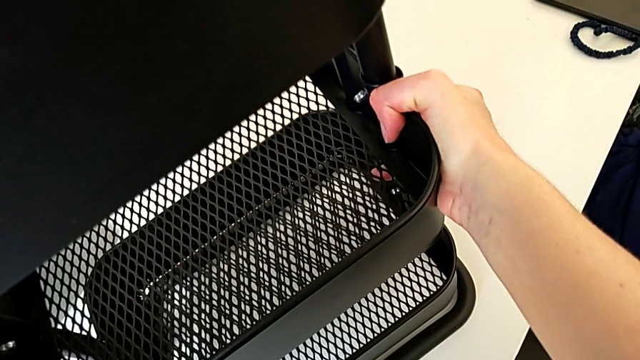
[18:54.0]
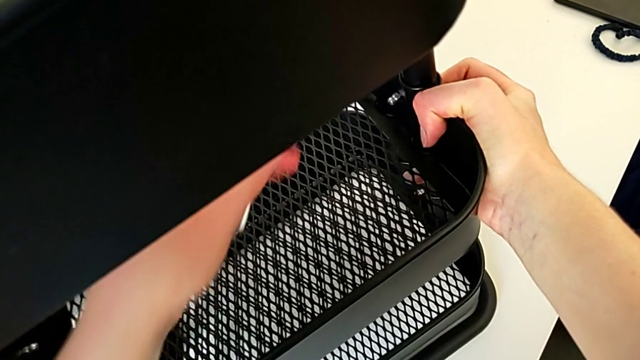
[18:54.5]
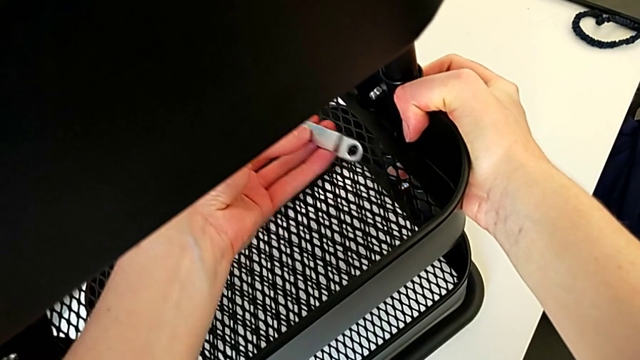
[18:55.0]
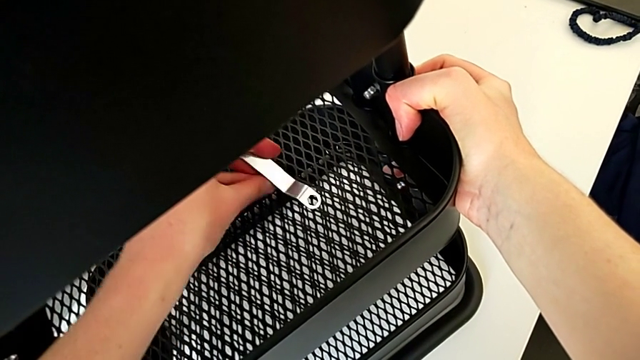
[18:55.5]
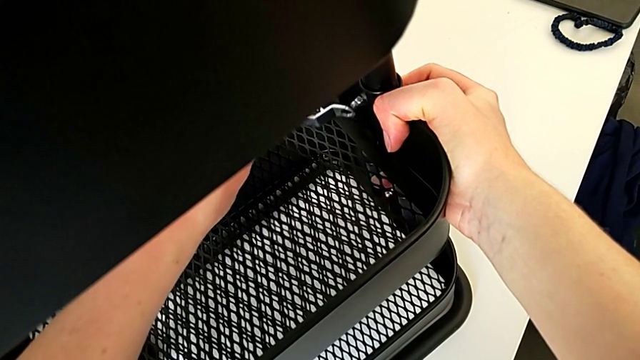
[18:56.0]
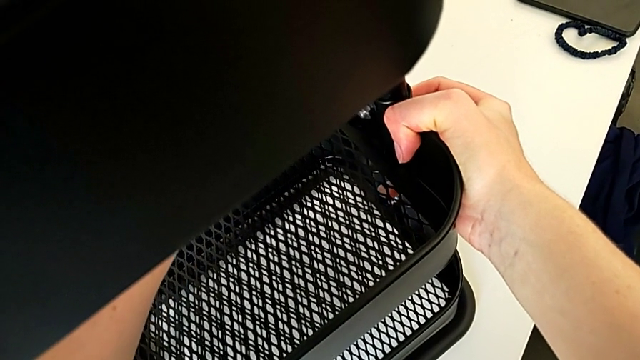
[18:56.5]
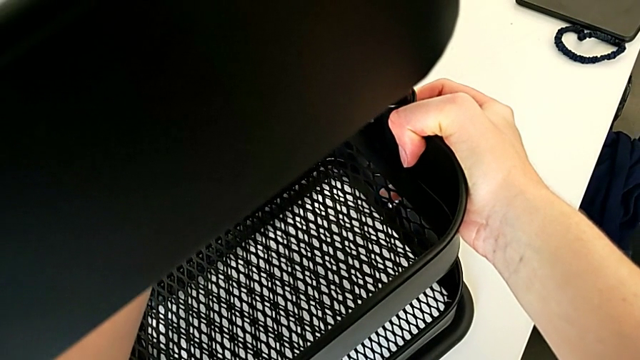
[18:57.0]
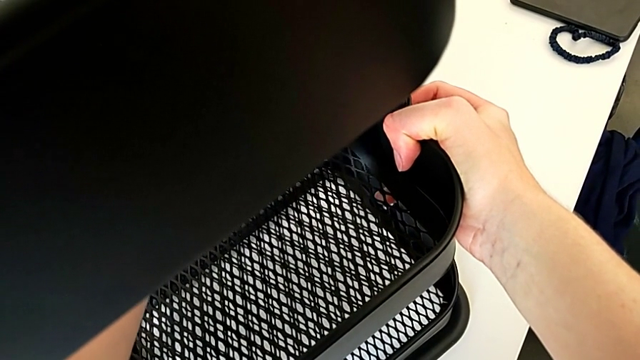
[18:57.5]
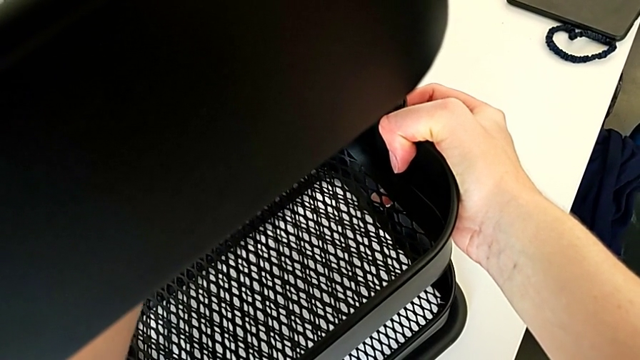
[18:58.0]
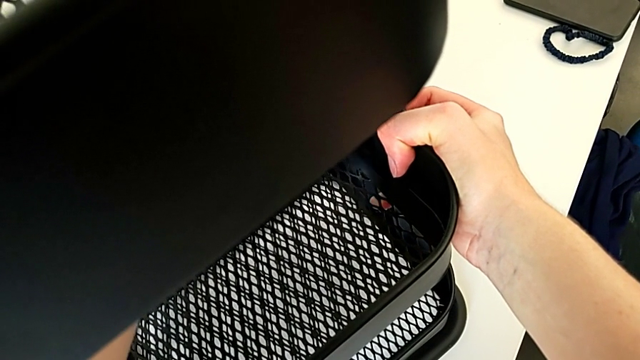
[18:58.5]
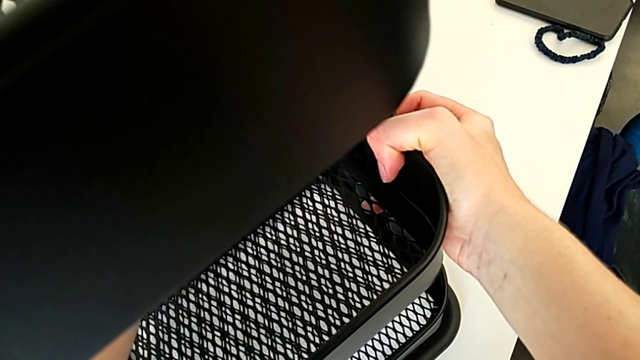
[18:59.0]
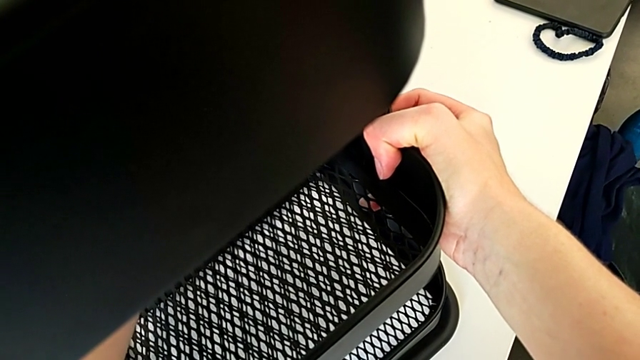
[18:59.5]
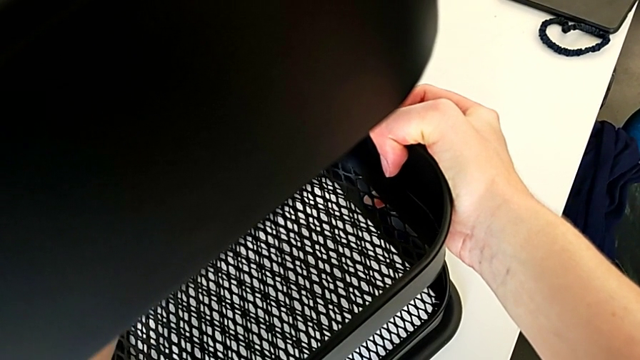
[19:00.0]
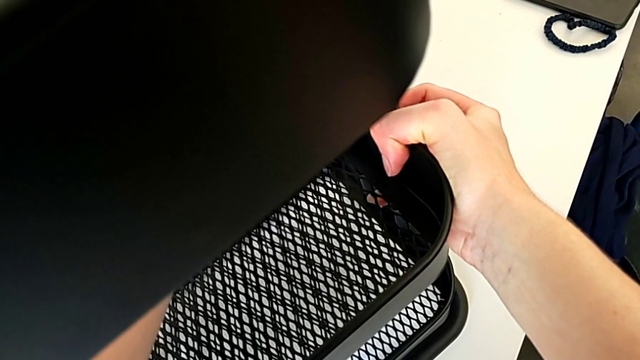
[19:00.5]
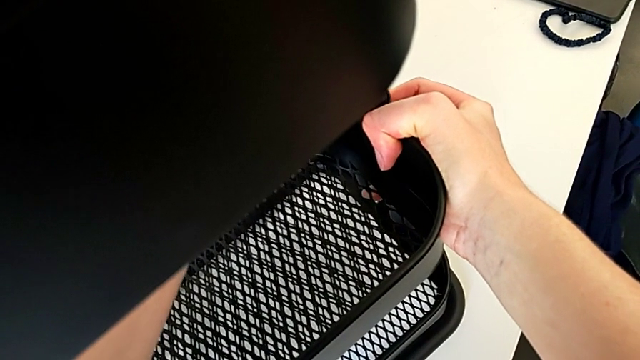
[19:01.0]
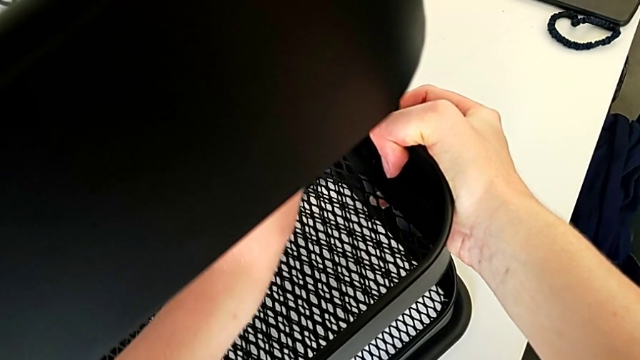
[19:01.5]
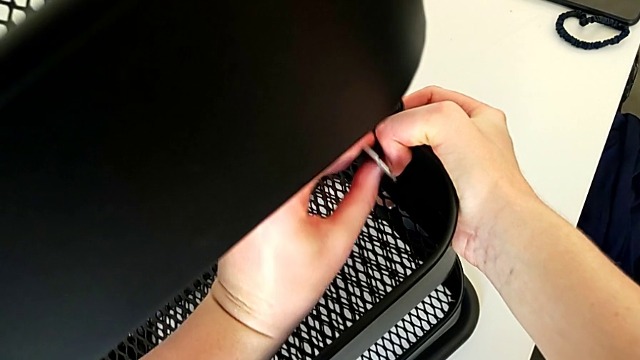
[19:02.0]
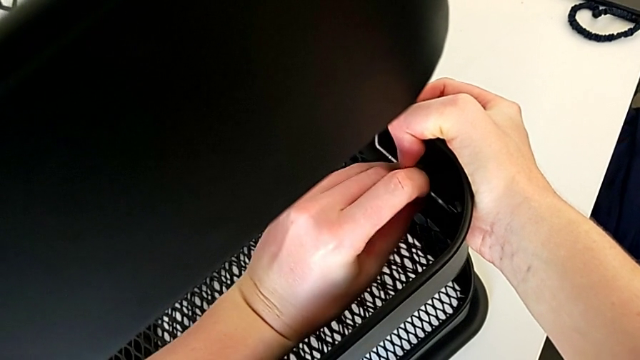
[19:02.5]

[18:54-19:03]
The camera wearer is screwing the third bracket into place. They rotate the hexagonal wrench, insert it and begin to screw the hexagon cap nut.

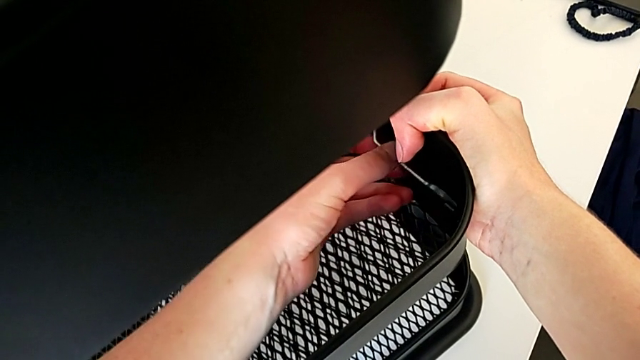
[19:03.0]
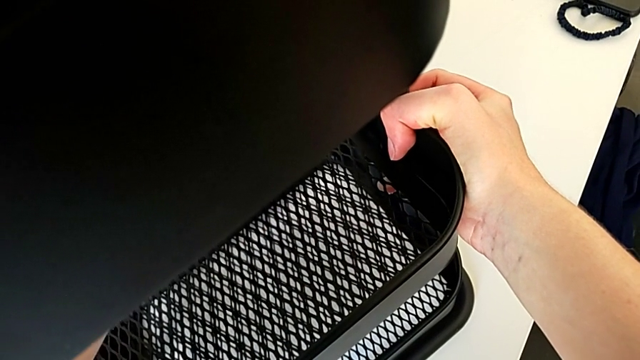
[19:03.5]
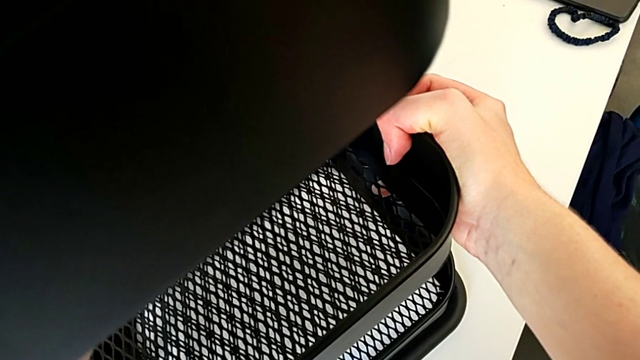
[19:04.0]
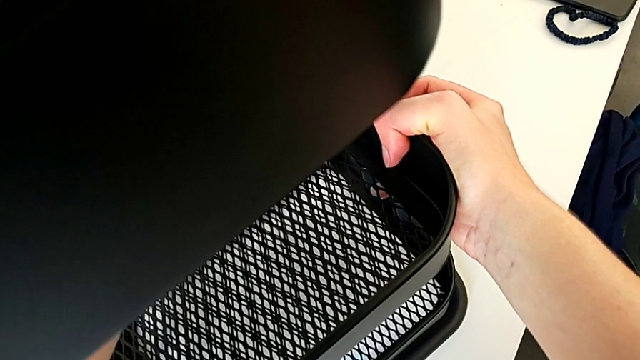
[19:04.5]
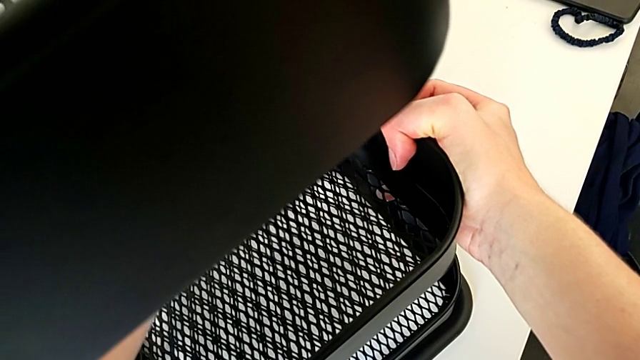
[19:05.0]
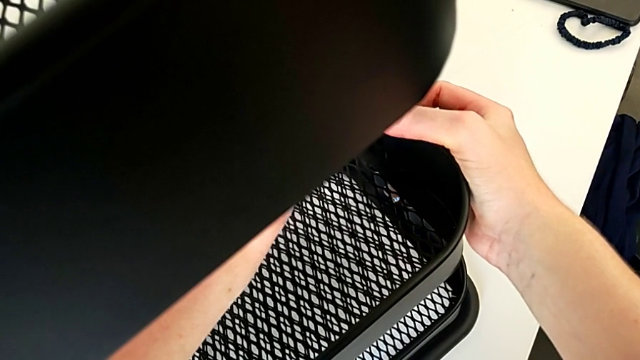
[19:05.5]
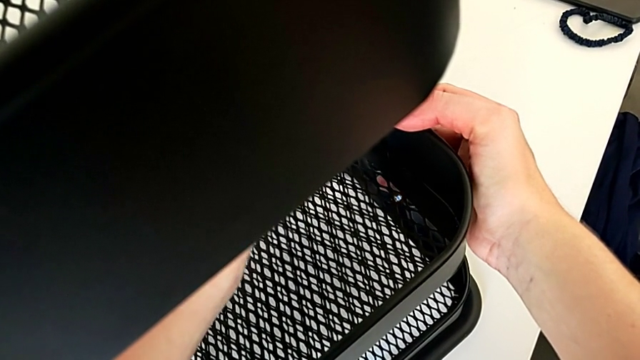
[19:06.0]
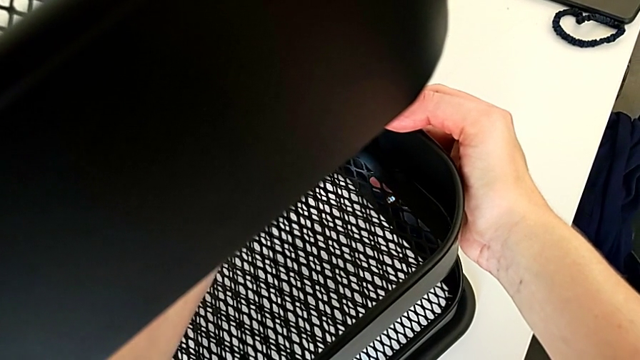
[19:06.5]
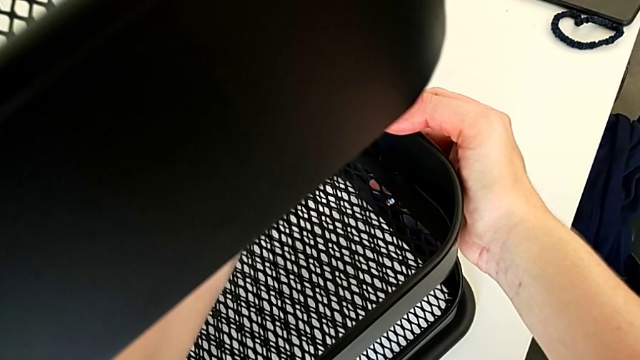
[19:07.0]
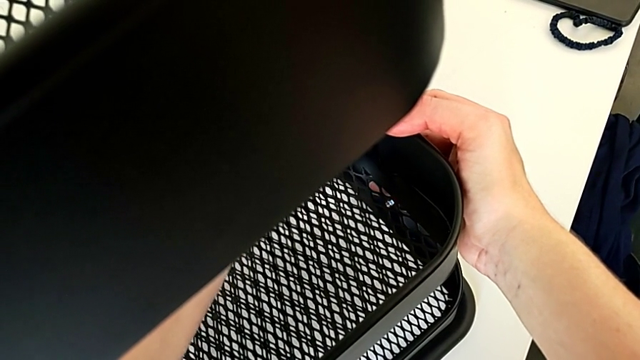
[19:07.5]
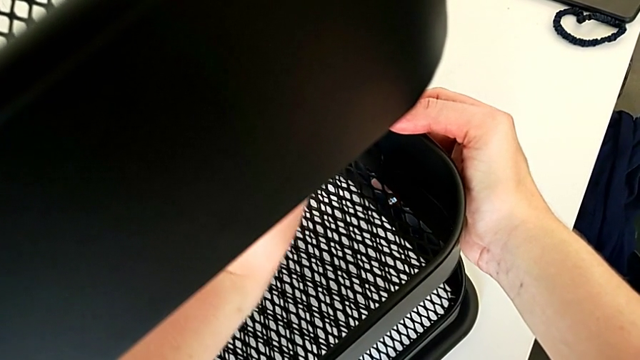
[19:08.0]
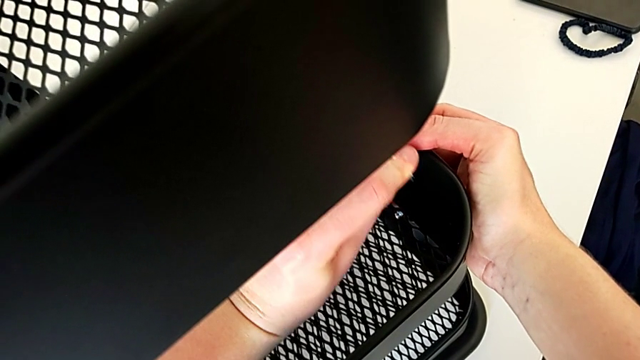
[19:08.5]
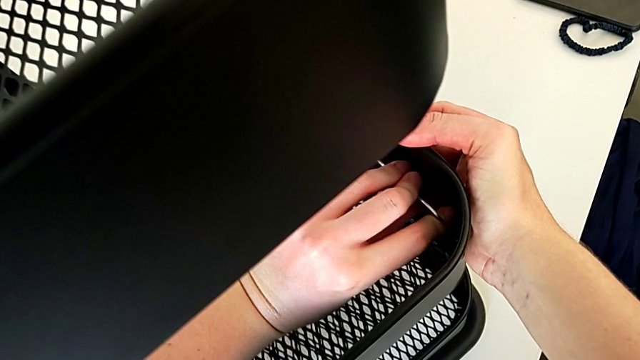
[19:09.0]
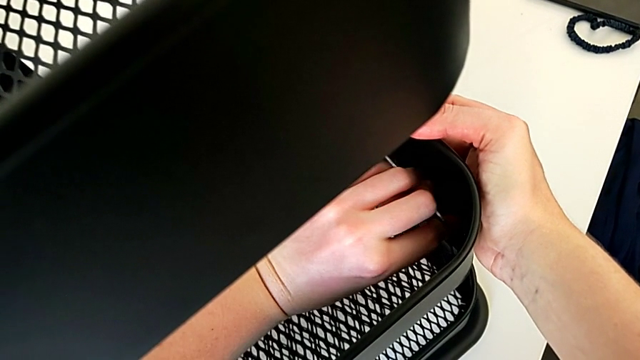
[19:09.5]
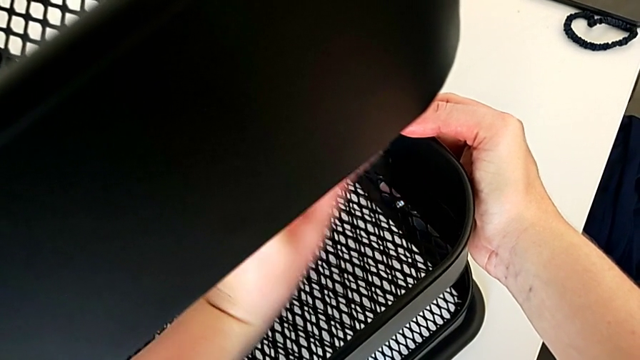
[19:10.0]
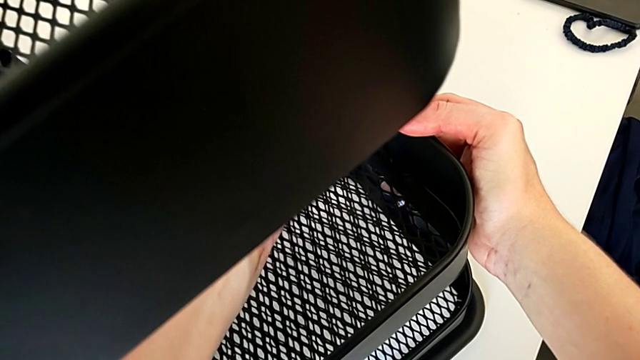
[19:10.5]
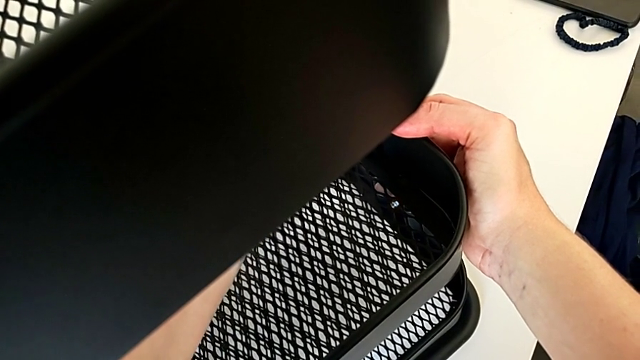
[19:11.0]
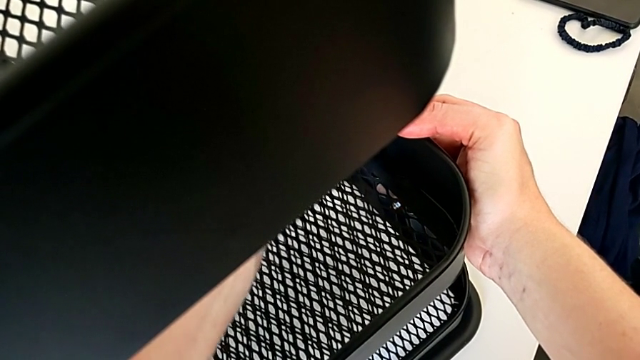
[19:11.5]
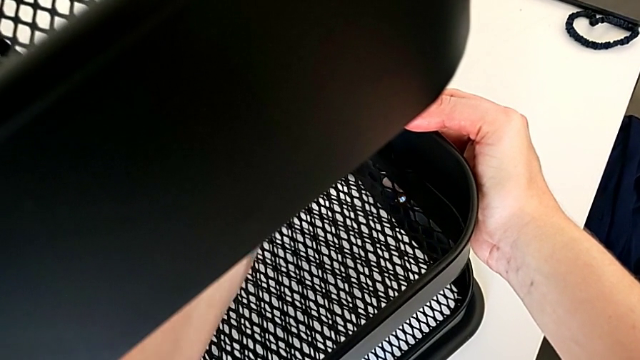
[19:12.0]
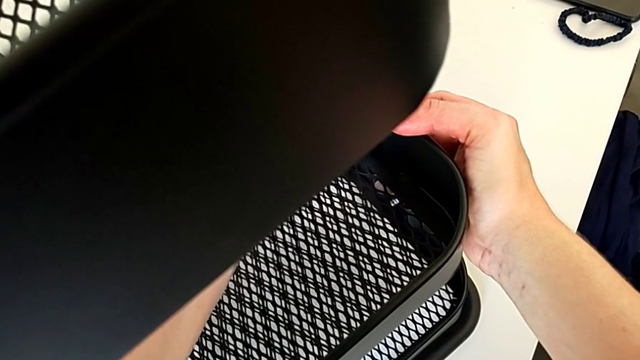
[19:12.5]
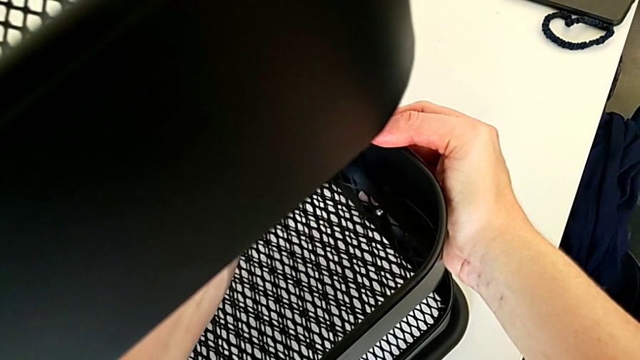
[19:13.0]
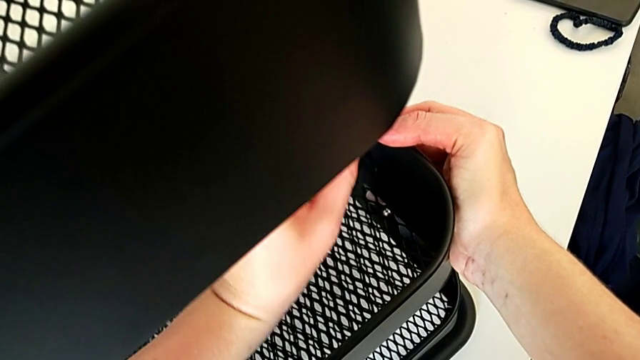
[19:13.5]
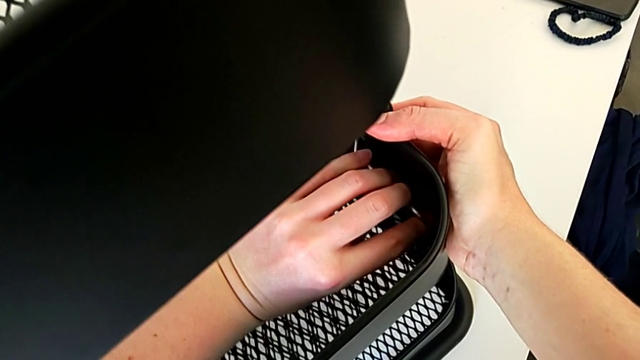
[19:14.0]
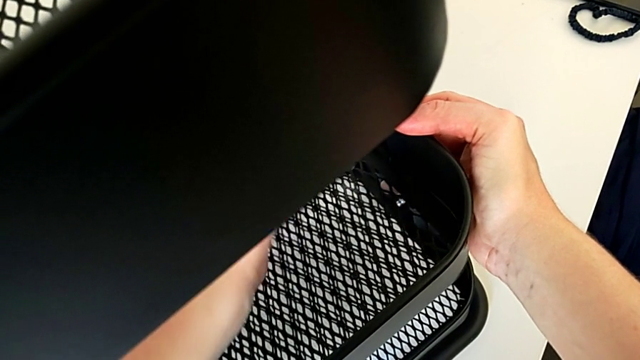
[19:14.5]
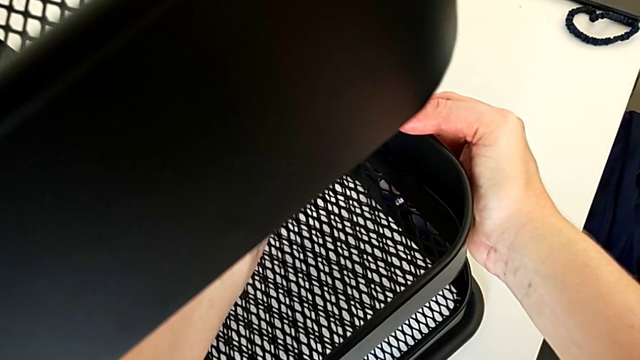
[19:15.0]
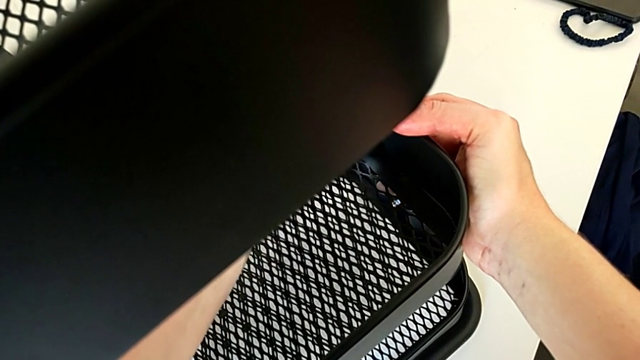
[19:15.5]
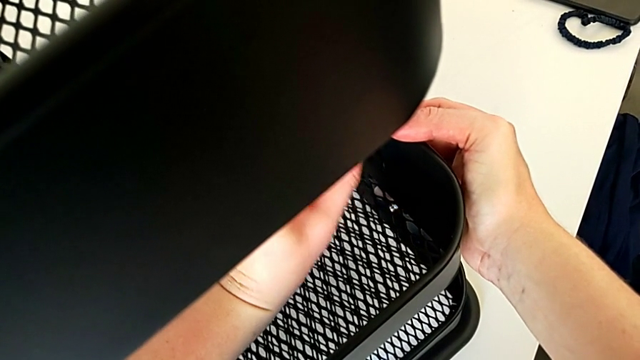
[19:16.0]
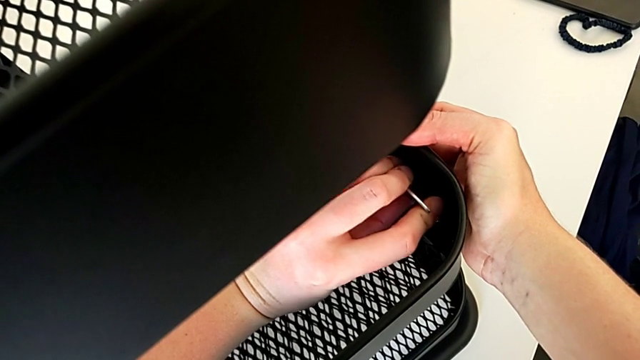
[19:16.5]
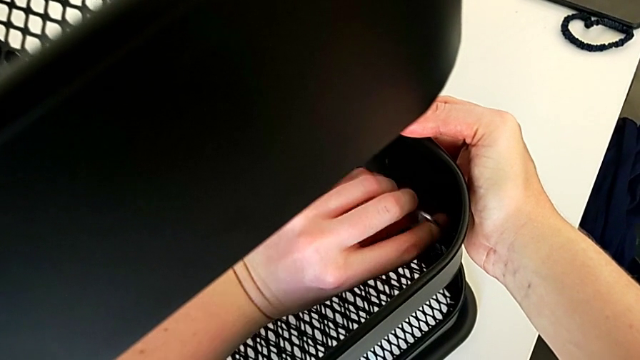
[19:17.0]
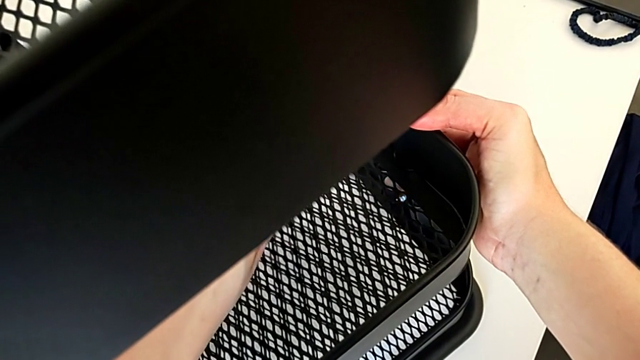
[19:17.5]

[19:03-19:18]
The camera wearer is screwing the third bracket into place. They keep screwing the hexagon cap nut.
